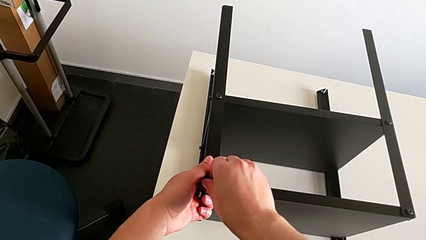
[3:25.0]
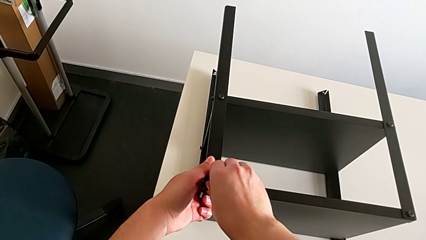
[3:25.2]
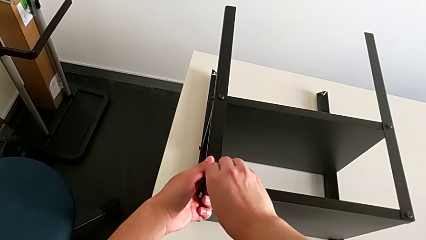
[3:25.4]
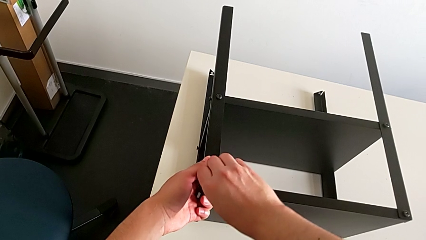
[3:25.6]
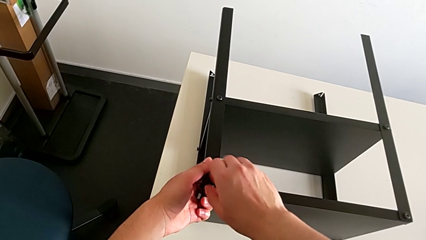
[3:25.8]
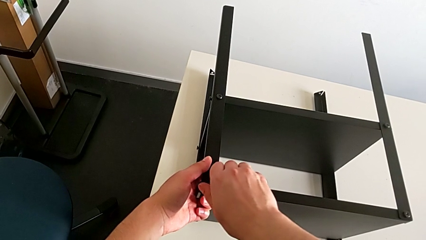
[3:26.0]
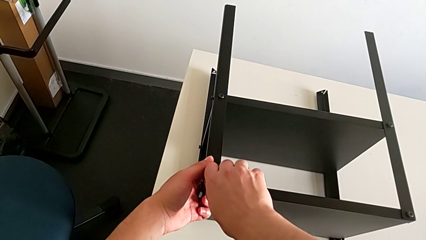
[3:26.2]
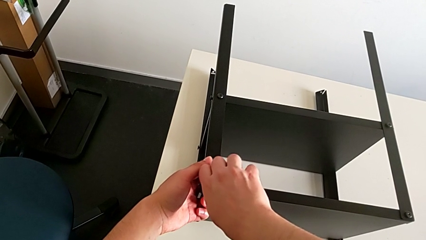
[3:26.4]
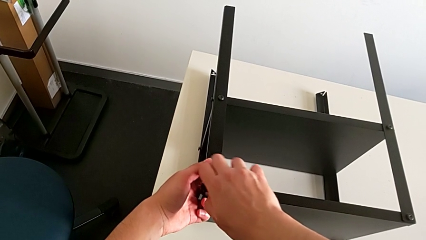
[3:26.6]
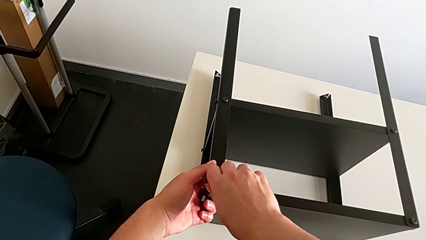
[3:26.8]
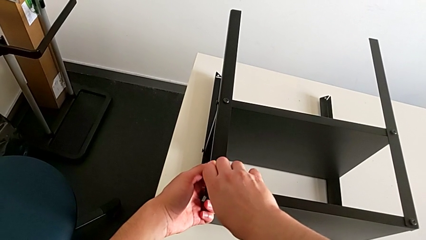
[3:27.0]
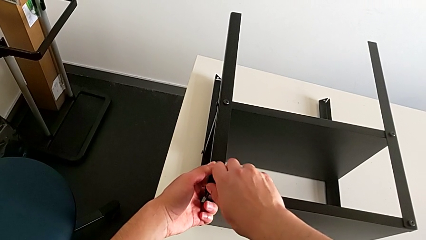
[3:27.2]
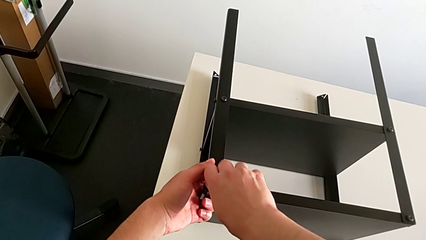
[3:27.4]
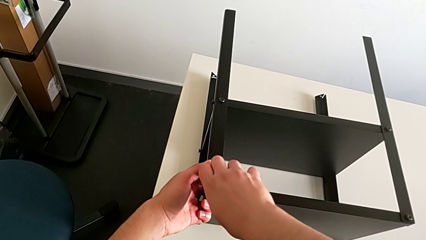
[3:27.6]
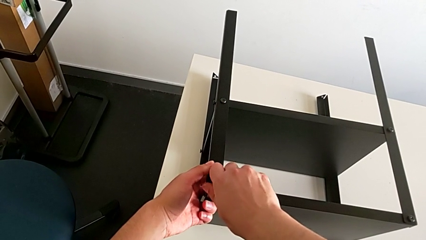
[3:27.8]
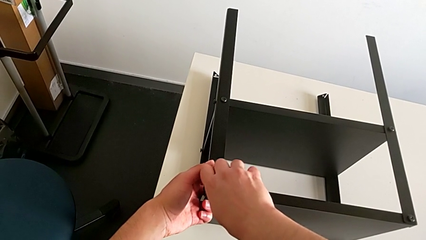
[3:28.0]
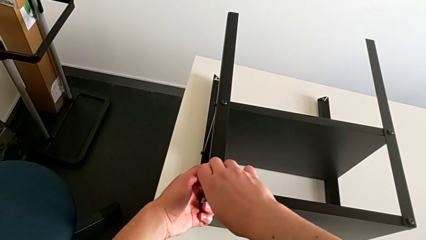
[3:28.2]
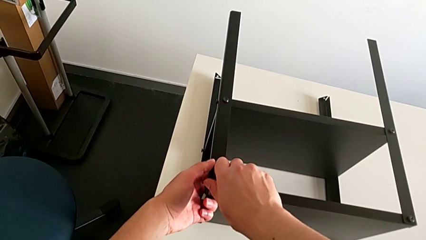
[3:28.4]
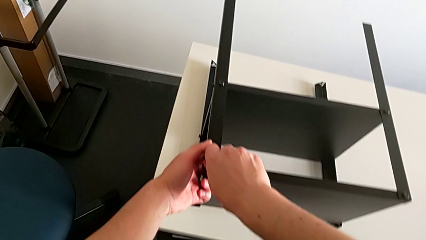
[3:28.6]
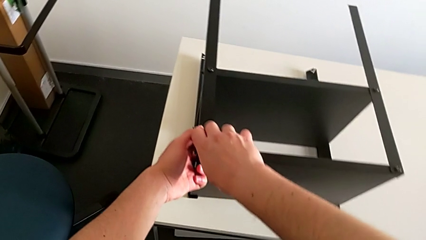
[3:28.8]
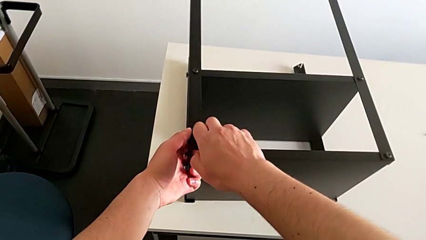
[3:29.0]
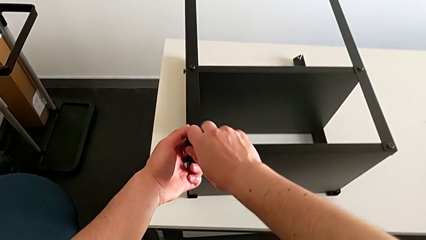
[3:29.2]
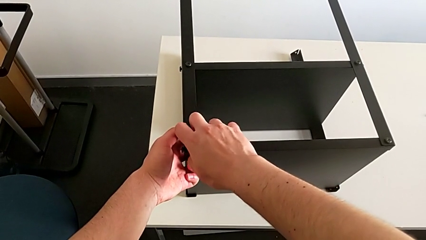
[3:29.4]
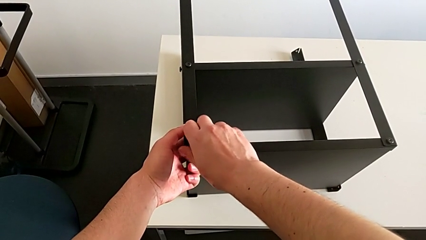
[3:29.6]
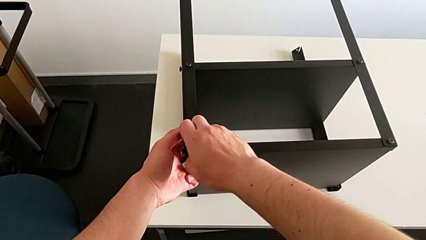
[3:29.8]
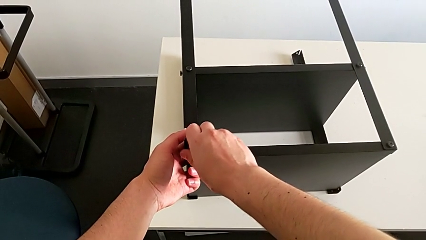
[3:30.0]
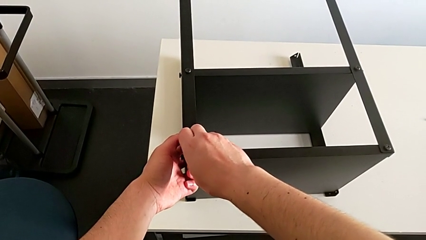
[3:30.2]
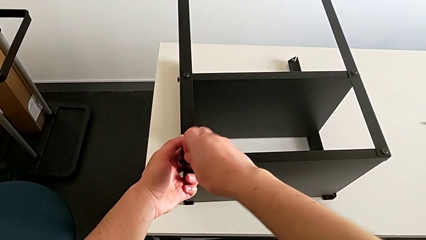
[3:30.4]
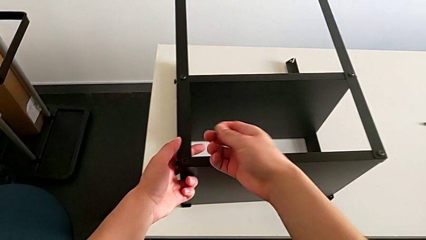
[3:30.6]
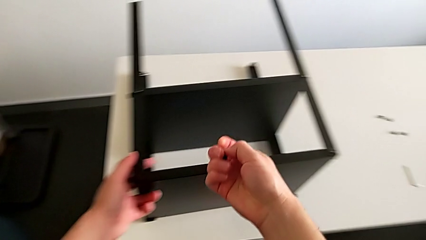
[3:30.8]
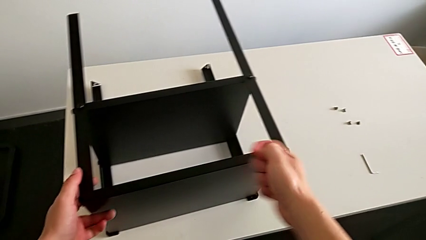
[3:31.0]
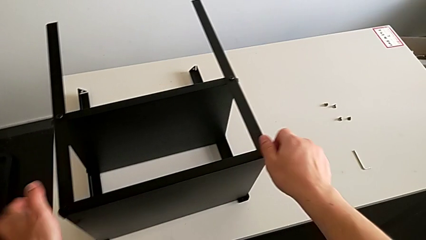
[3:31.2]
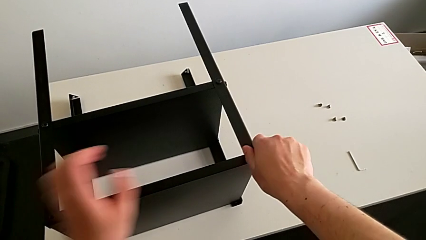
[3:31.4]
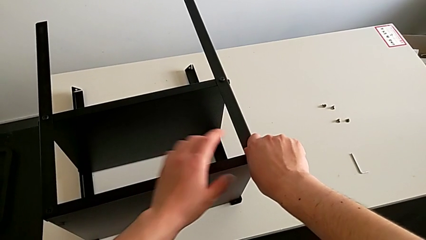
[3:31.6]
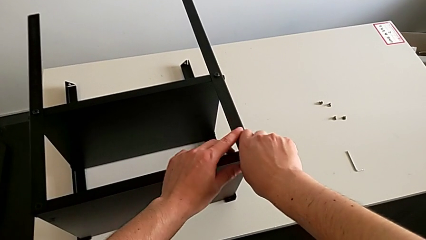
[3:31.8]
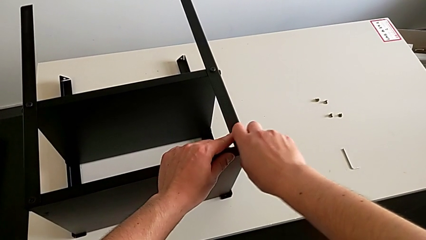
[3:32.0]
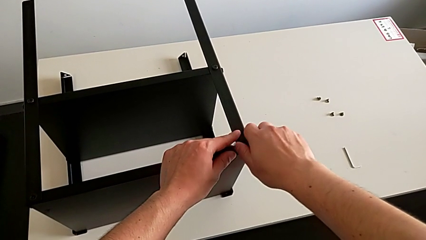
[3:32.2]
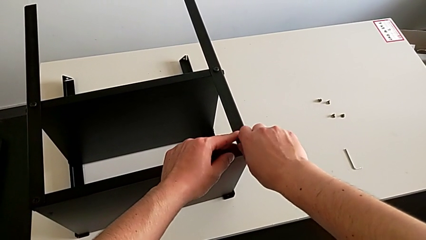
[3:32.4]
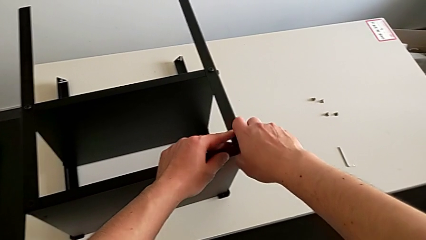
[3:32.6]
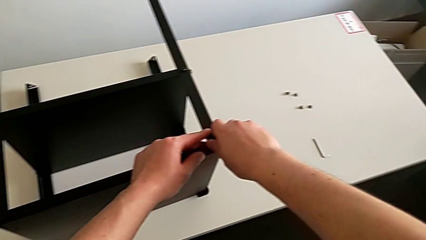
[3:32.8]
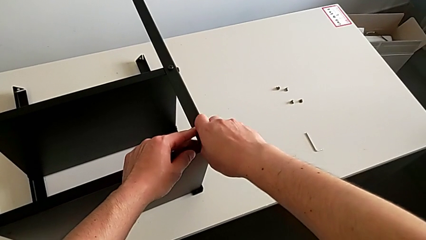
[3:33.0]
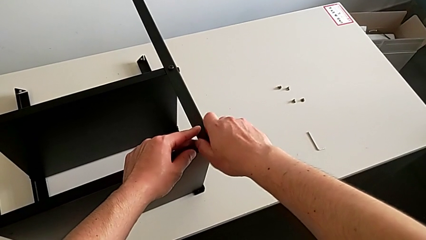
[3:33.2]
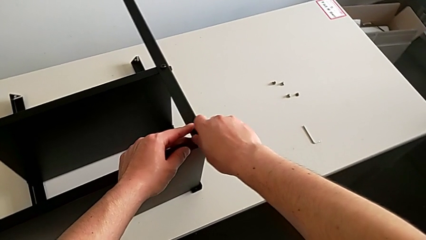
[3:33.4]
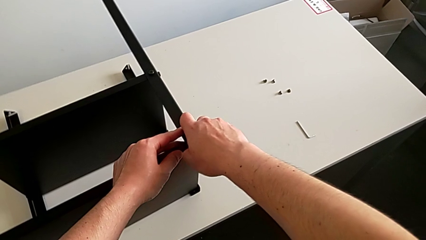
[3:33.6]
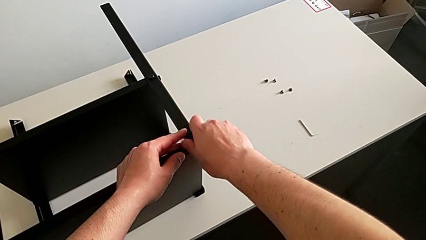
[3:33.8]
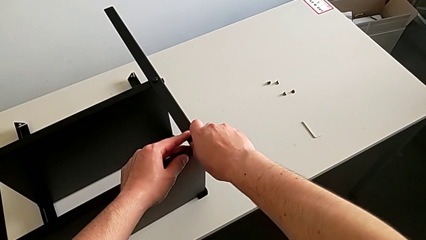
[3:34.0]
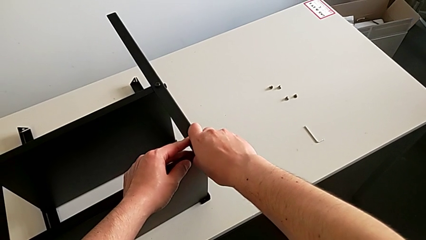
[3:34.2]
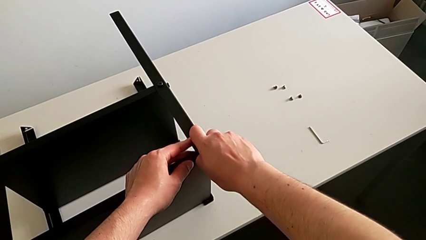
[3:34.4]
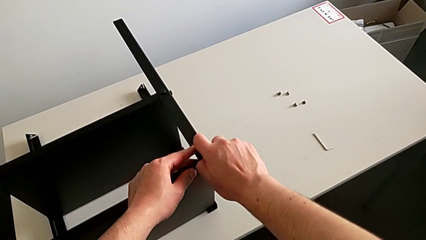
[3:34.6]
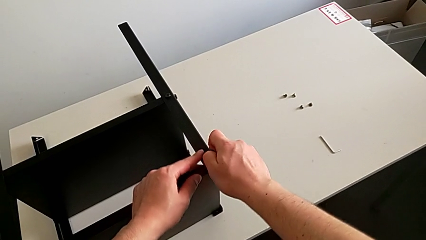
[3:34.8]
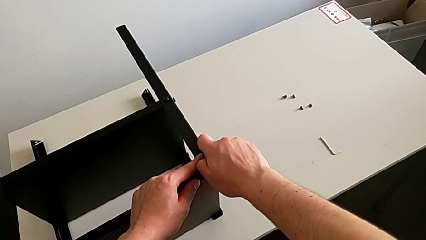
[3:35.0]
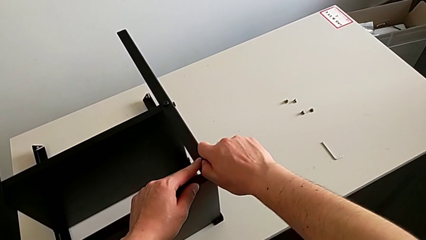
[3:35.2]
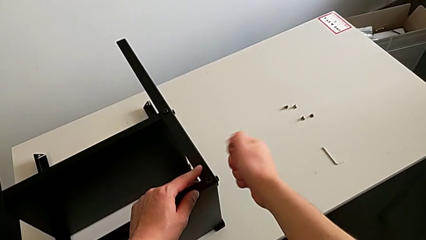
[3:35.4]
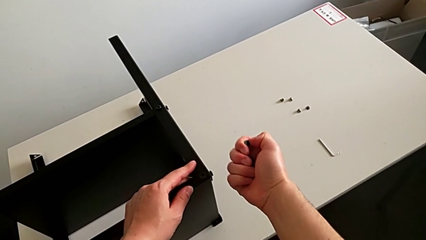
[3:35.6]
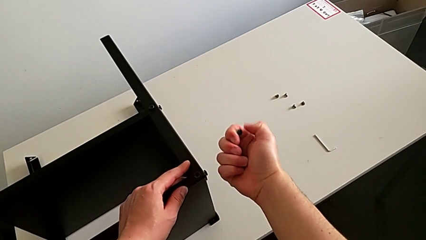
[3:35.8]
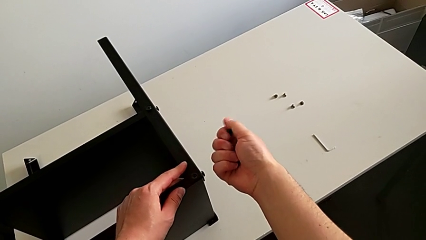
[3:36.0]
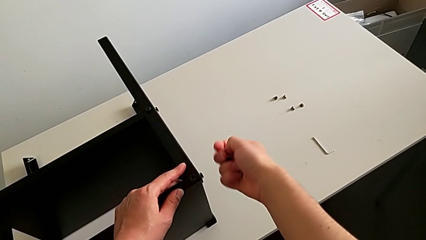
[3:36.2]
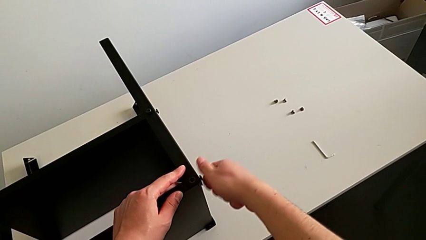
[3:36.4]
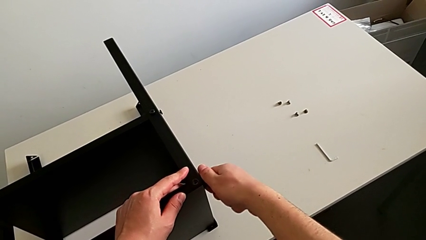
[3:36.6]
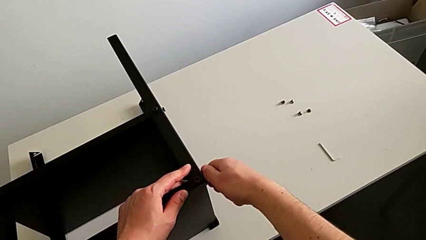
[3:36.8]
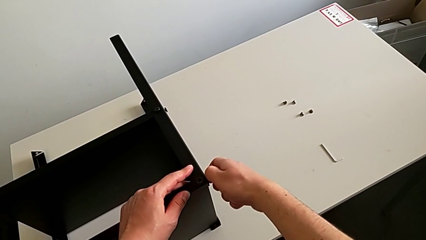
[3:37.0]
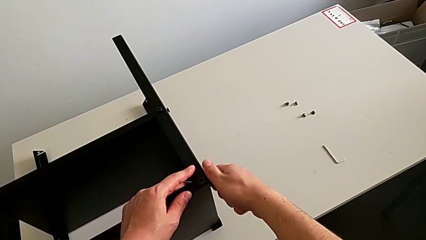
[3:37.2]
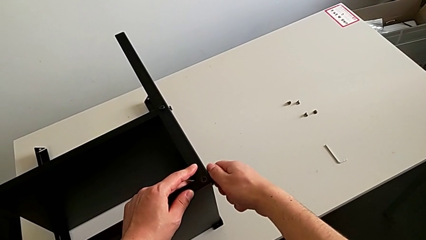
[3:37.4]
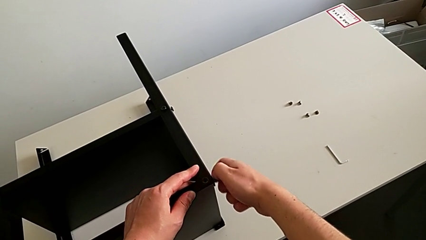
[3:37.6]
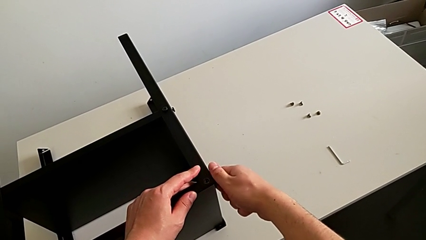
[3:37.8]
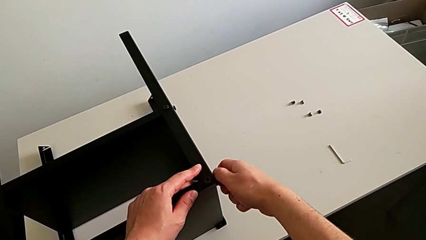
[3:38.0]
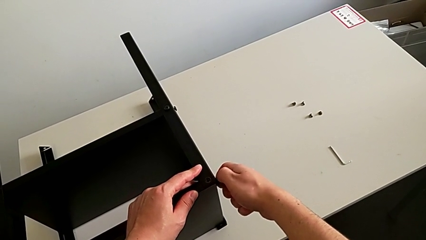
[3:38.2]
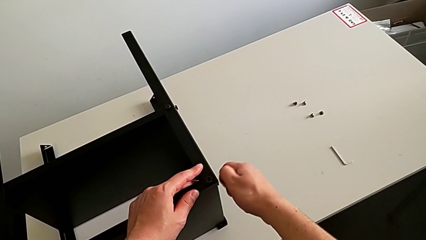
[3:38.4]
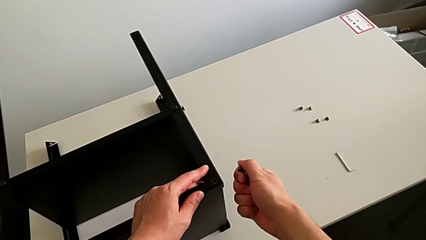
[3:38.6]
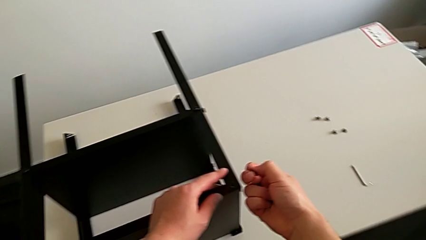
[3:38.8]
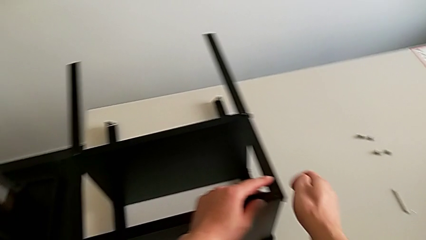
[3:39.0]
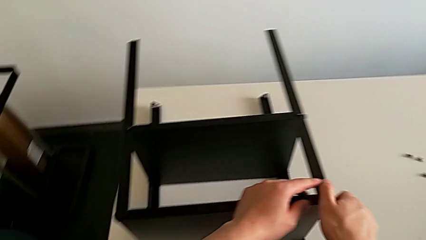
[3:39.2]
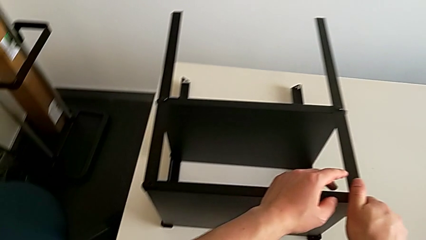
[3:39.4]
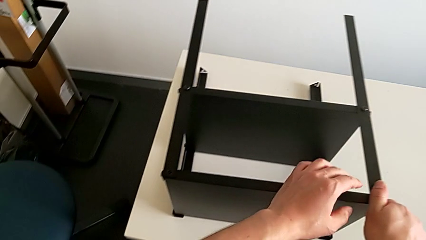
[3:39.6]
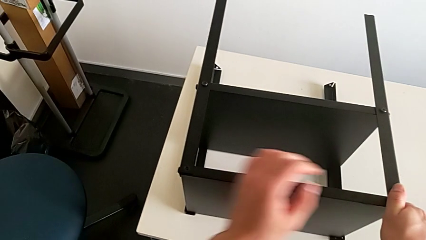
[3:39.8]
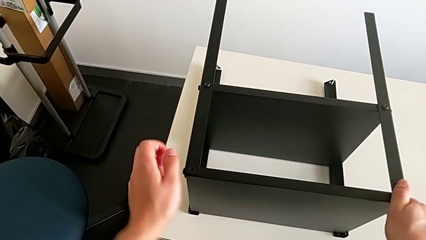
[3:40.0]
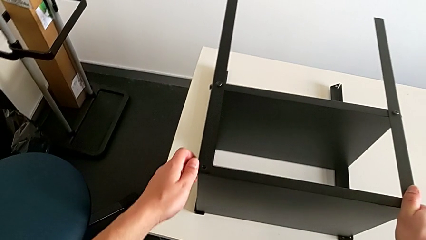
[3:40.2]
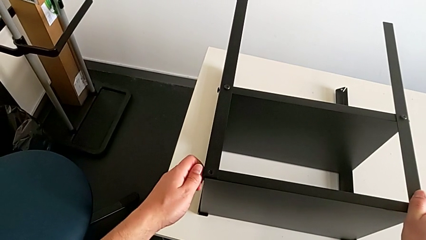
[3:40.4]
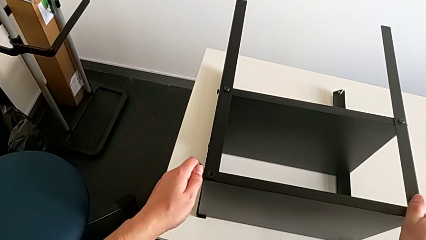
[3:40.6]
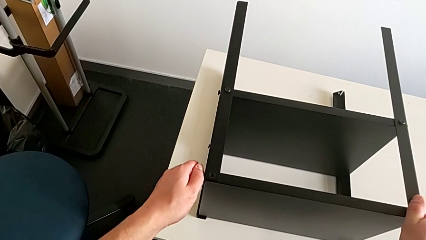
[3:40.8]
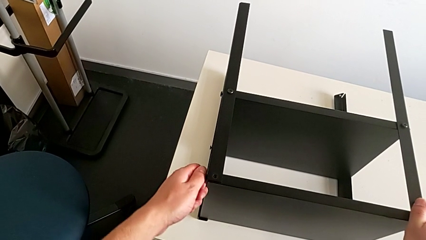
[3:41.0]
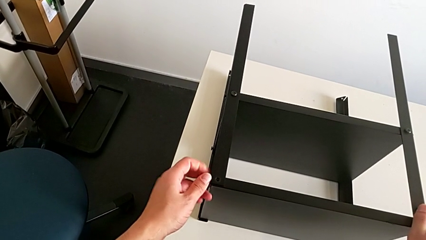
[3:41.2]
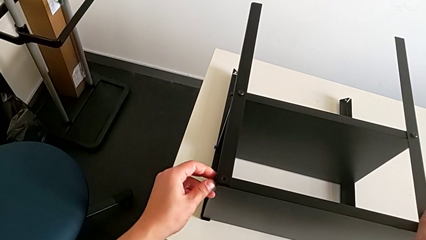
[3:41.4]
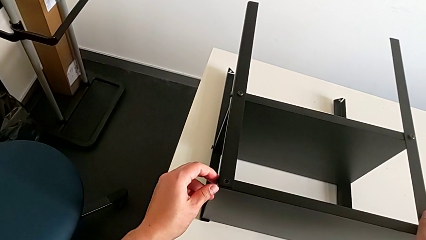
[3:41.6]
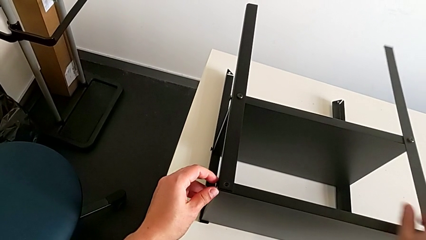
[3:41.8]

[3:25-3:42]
The camera wearer is disassembling the top tray of the table. They keep unscrewing the hex socket head, disassemble it, unscrew it, disassemble it, unscrew it, disassemble it, grab the nightstand and begin to unscrew the hex socket head.
